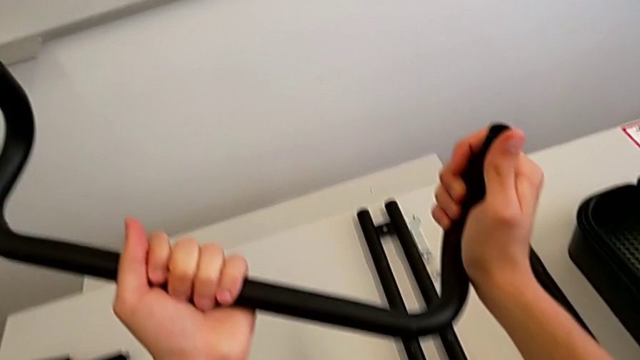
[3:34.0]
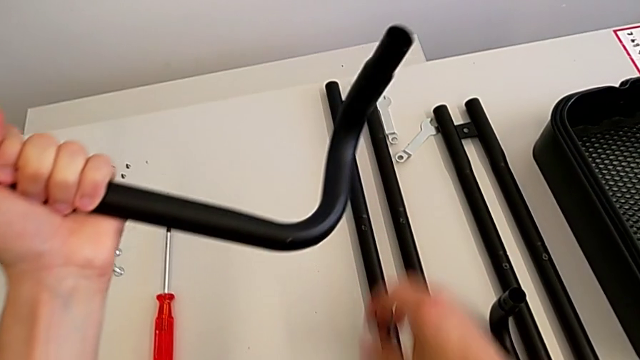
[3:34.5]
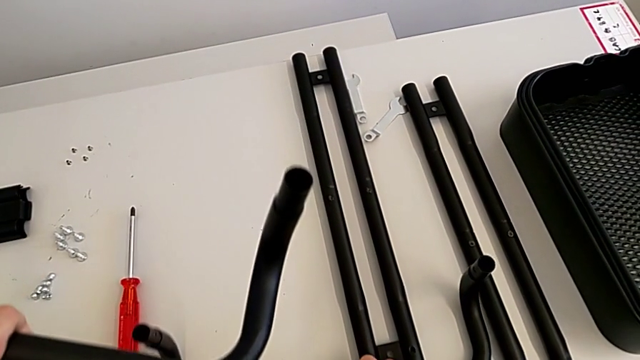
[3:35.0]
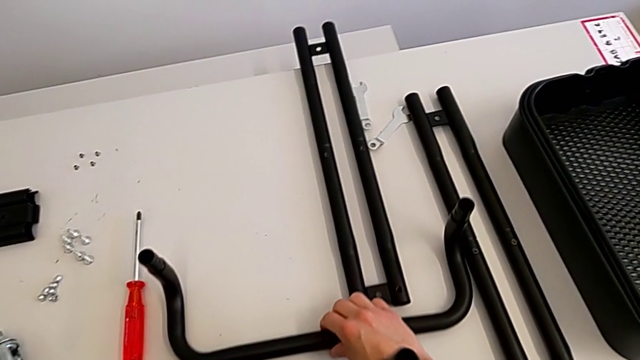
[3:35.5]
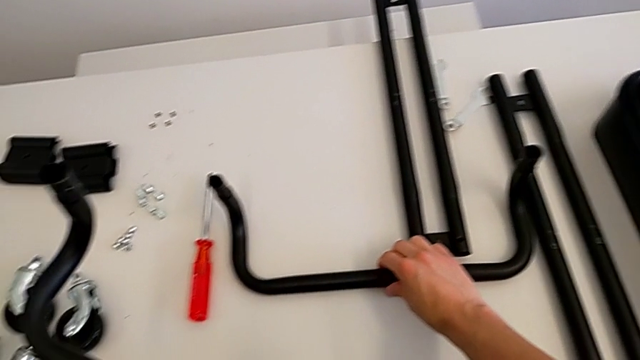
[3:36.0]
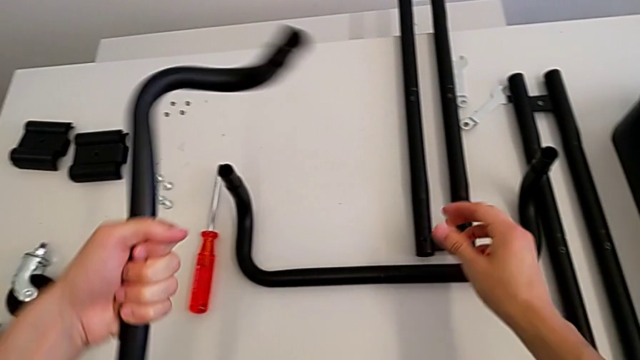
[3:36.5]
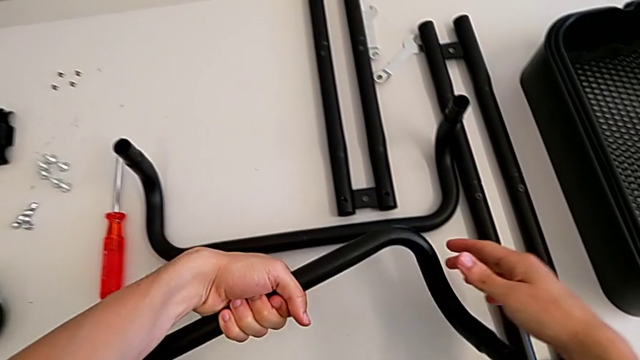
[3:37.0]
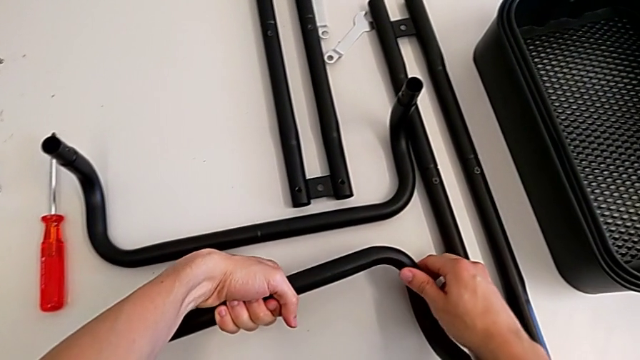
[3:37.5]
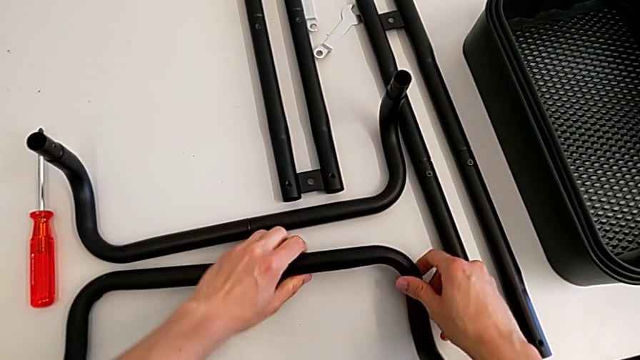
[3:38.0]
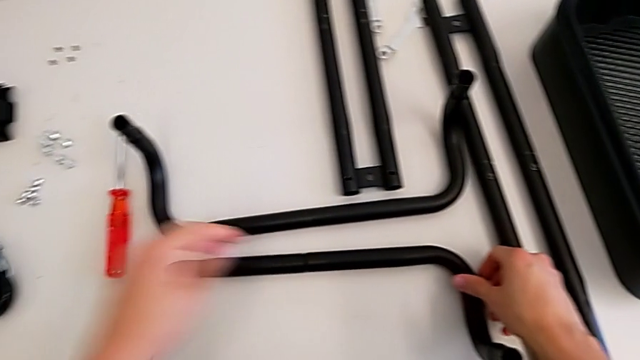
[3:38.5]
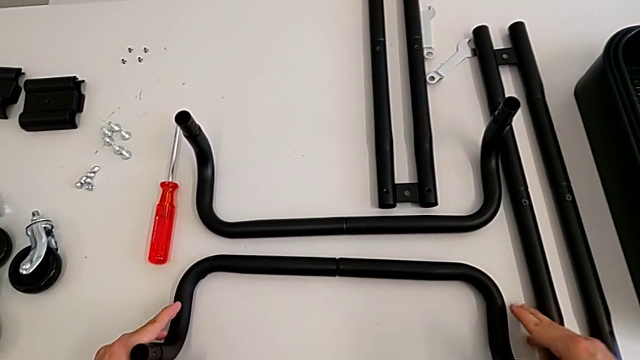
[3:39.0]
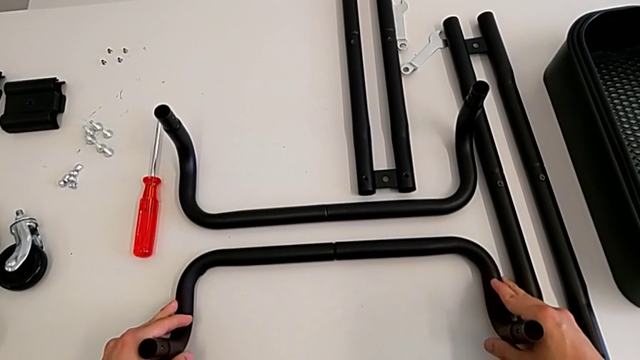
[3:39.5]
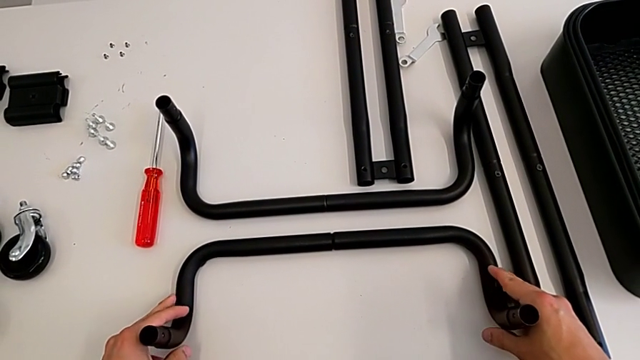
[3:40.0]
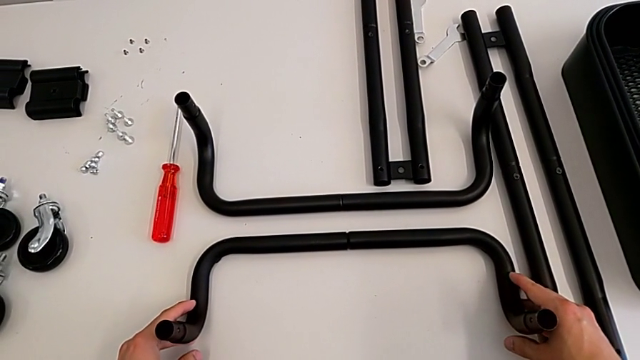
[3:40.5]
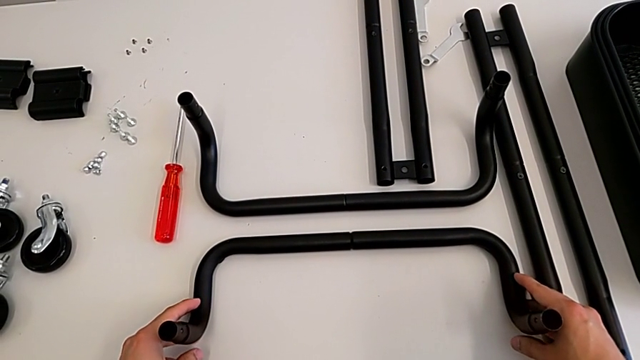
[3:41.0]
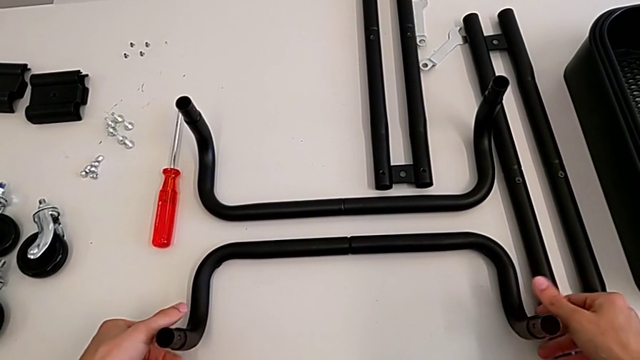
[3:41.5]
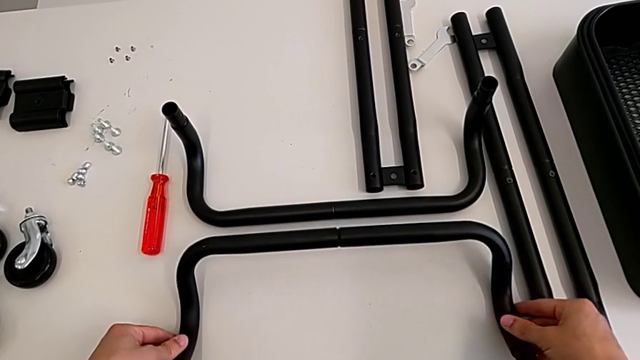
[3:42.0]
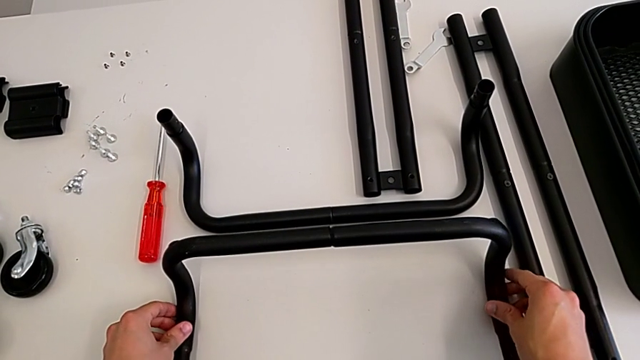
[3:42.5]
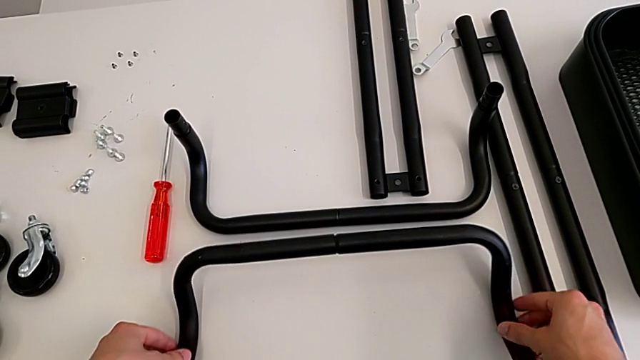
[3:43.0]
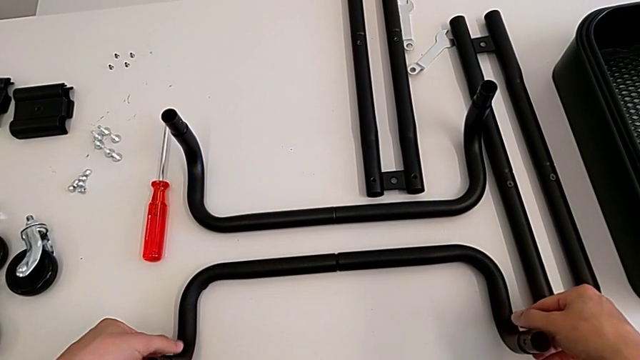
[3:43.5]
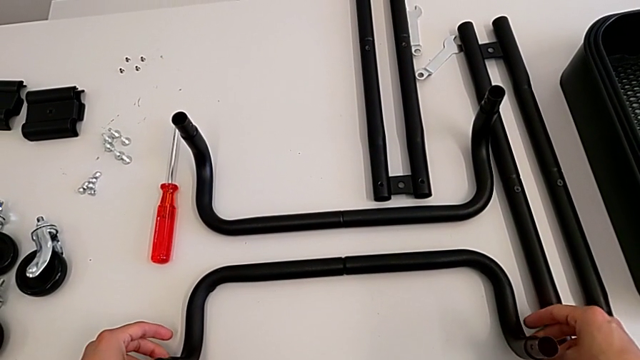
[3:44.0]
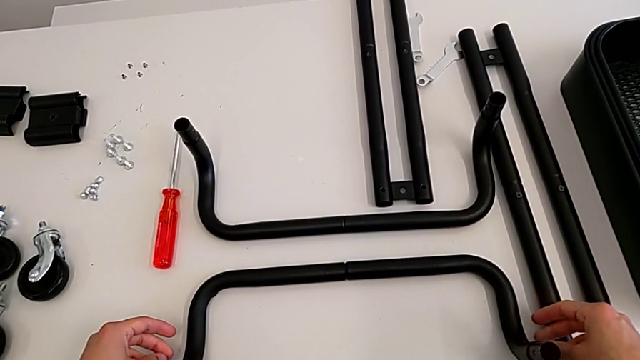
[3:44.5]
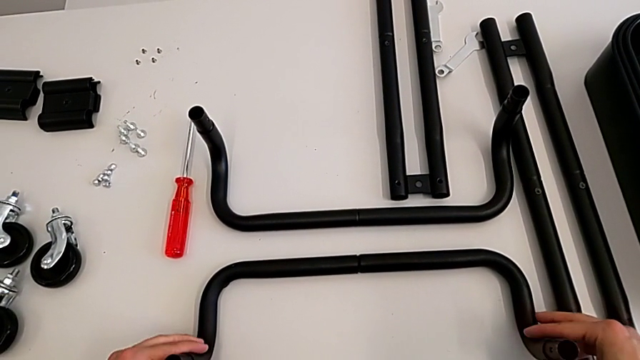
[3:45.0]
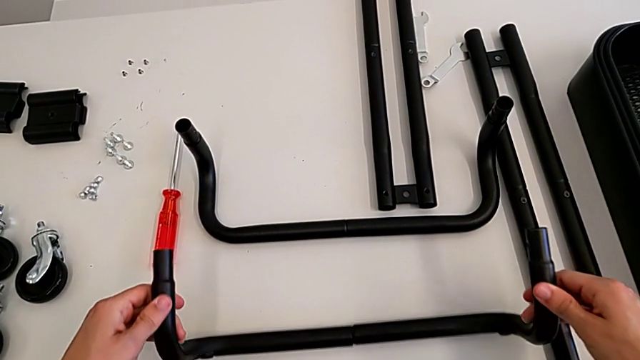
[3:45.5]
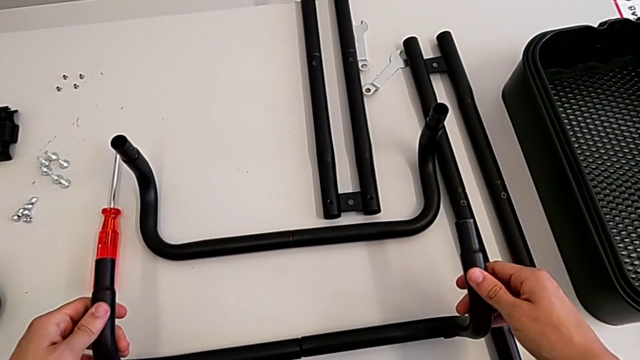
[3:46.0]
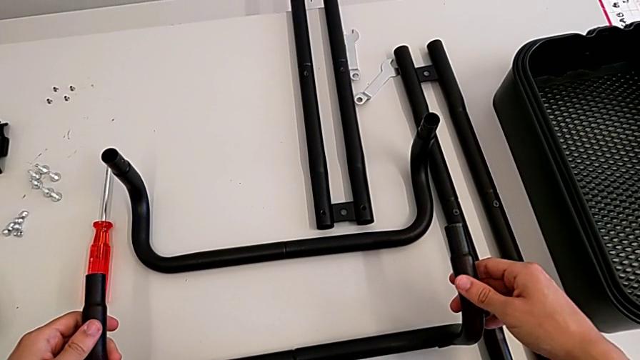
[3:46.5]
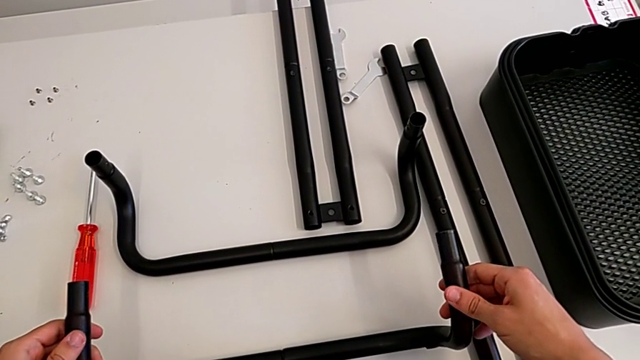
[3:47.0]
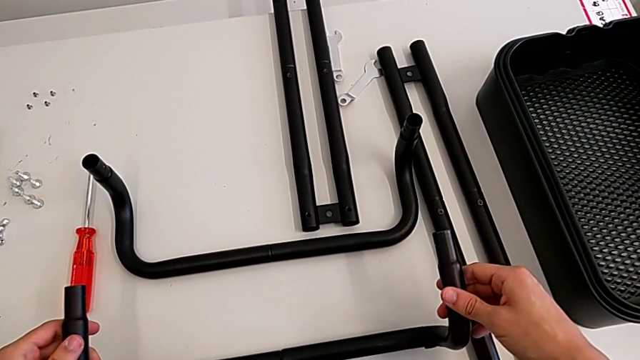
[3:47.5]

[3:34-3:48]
The camera wearer is assembling the black base leg. They wrongly place the leg and wrongly rotate the half frame.

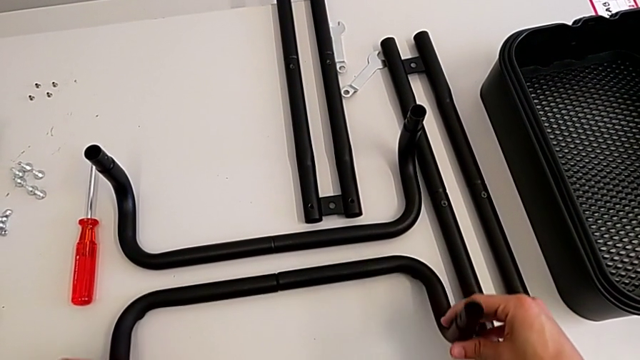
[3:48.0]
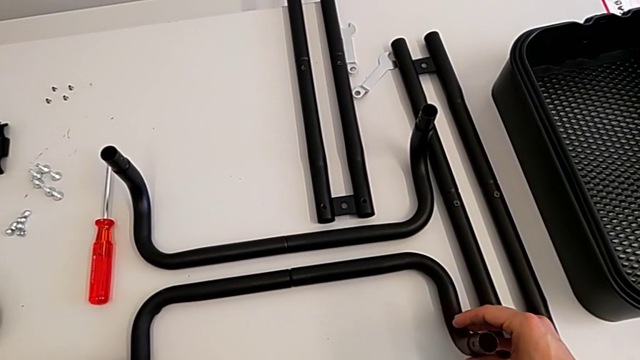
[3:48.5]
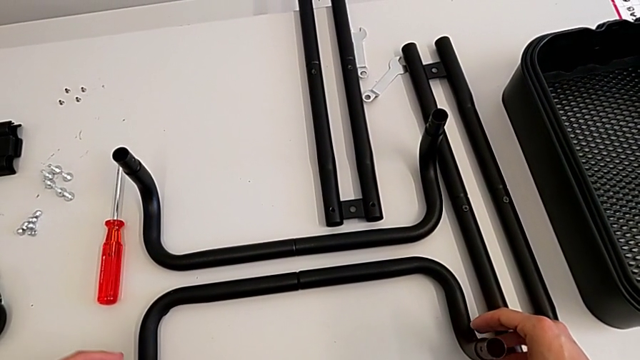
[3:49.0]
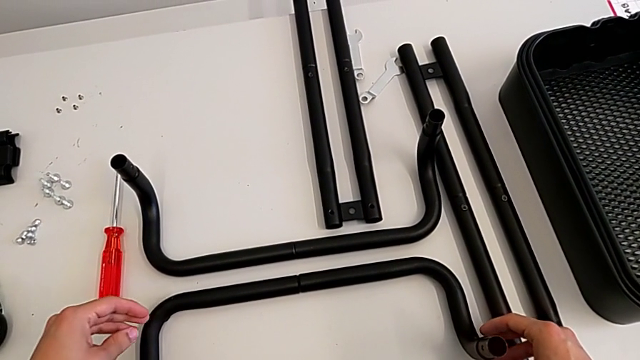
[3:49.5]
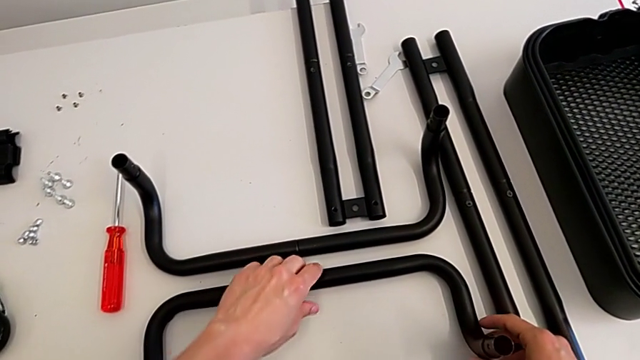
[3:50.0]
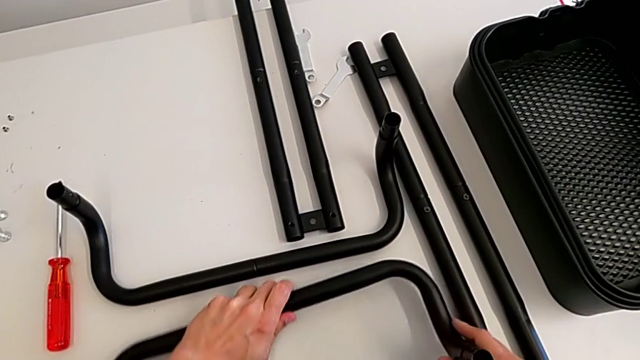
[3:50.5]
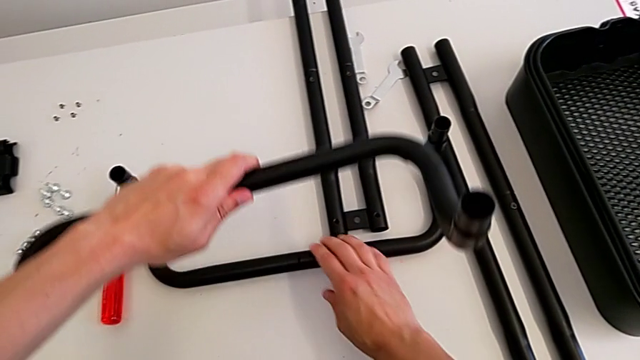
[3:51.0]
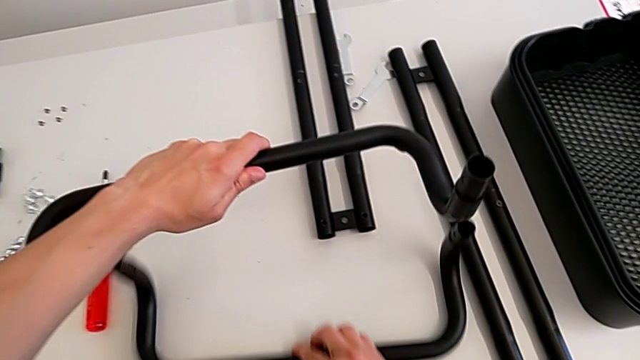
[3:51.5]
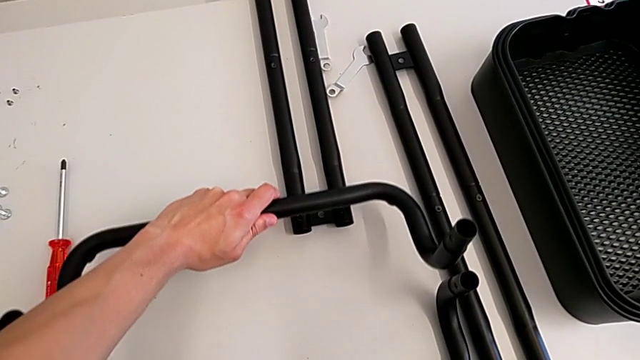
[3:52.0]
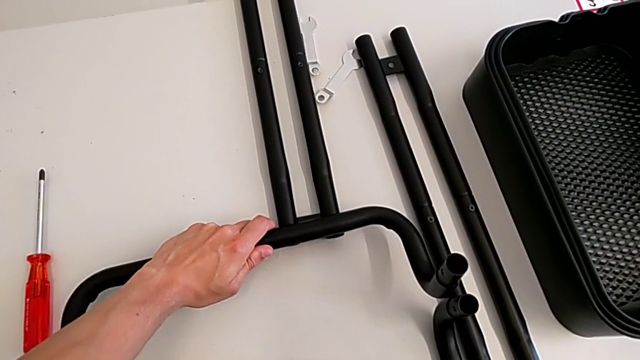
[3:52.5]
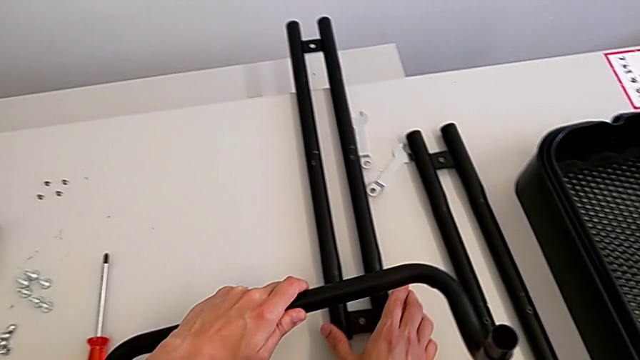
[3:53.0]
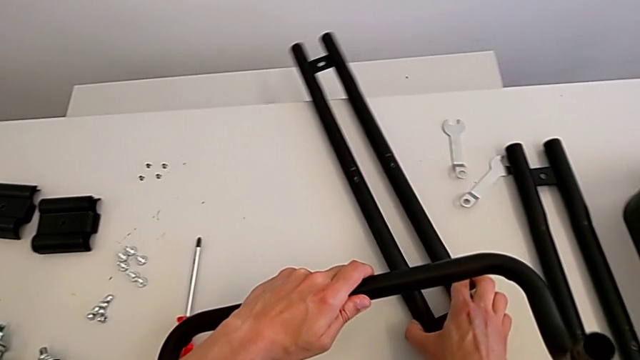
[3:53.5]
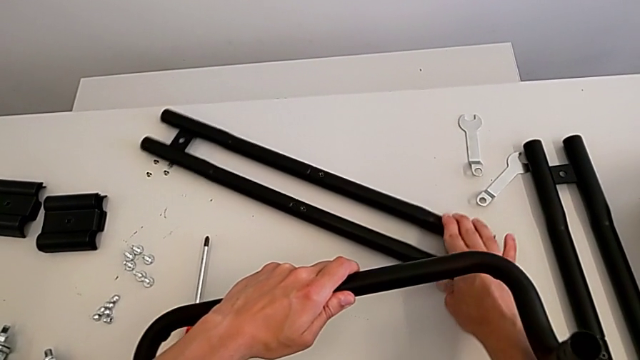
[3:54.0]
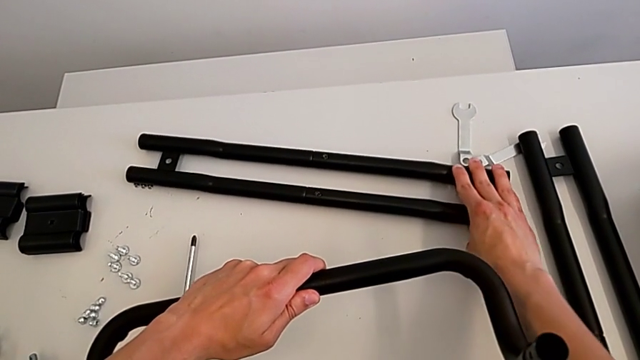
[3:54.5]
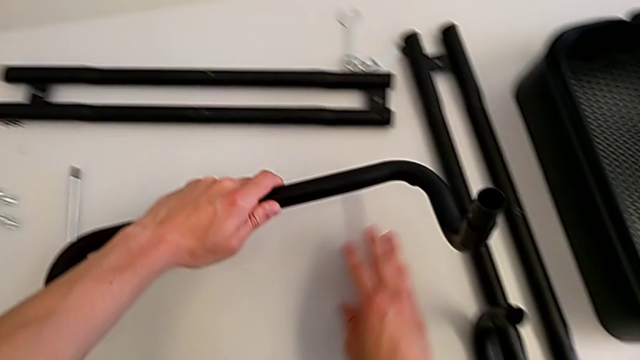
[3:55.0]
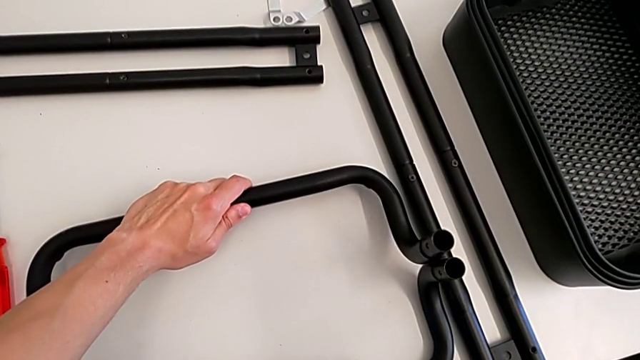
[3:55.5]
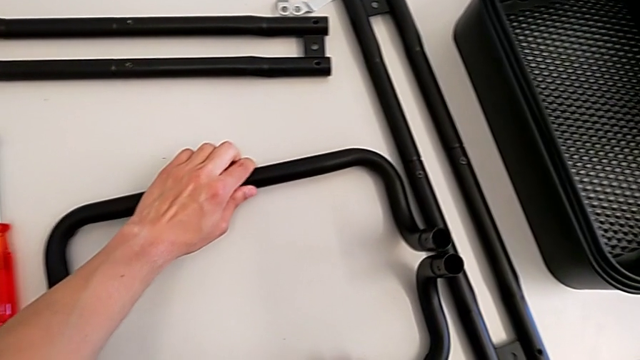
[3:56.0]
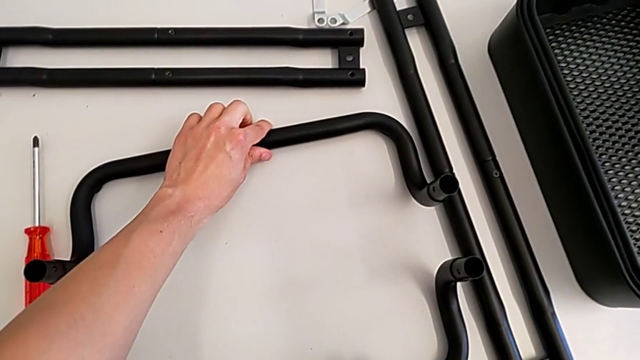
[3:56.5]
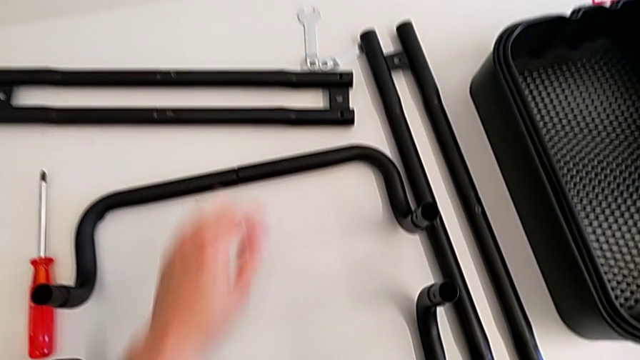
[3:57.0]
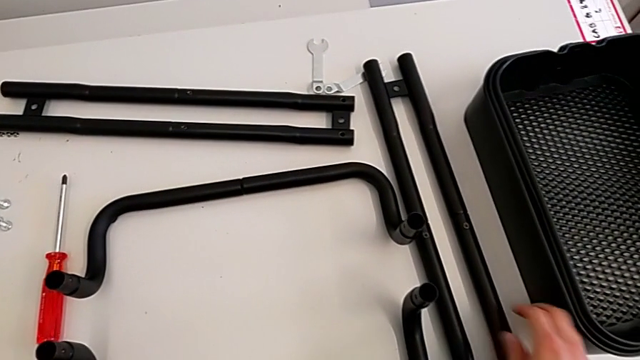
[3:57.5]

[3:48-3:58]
The camera wearer is assembling the black base leg. They place the leg, grab it and place it.
